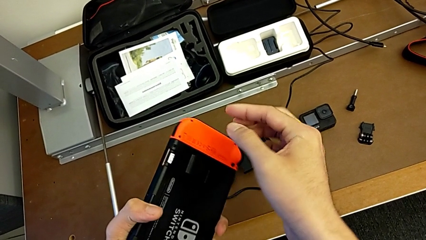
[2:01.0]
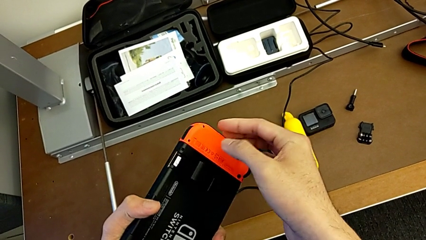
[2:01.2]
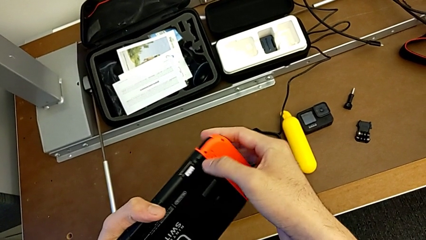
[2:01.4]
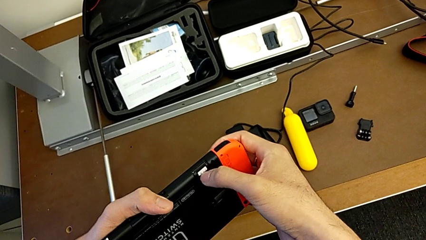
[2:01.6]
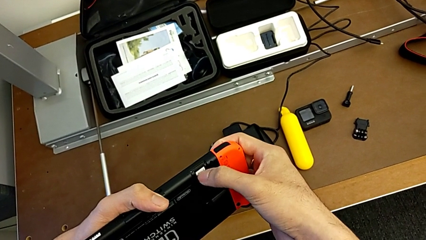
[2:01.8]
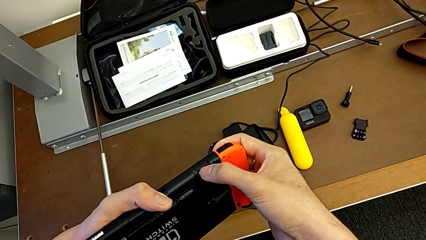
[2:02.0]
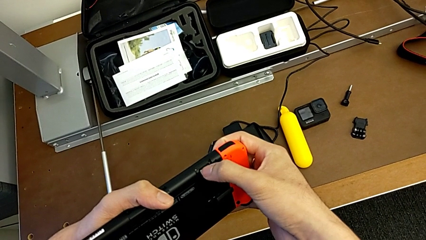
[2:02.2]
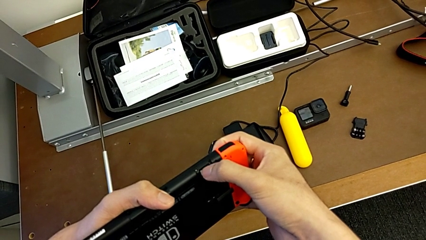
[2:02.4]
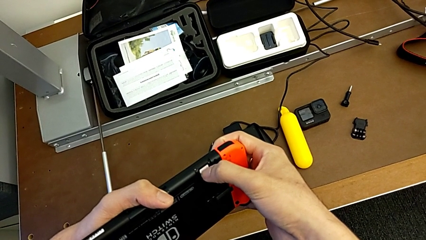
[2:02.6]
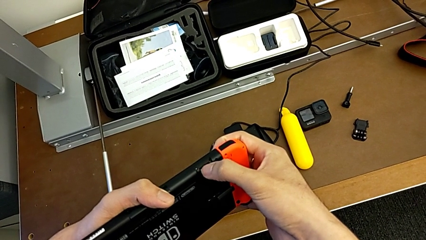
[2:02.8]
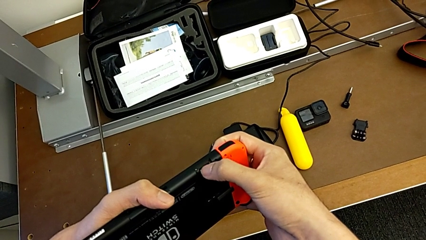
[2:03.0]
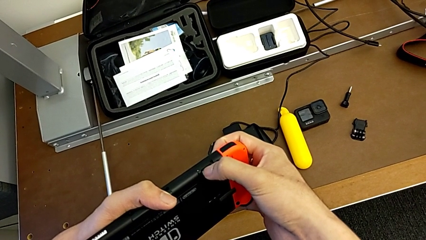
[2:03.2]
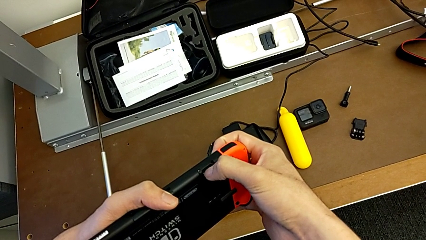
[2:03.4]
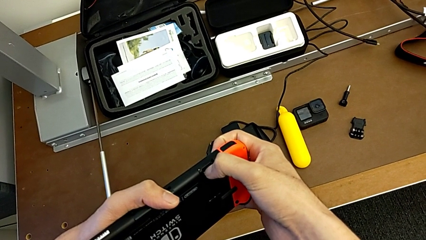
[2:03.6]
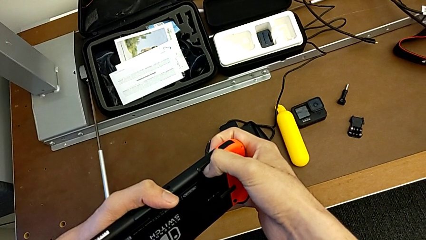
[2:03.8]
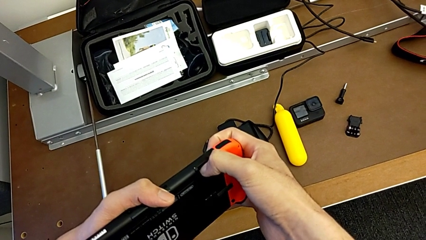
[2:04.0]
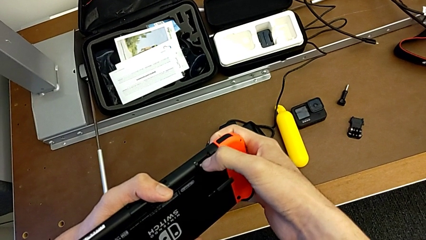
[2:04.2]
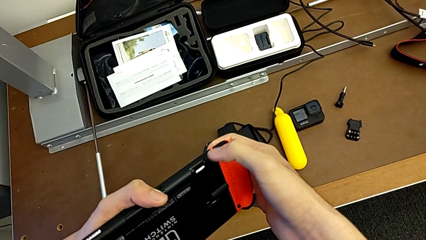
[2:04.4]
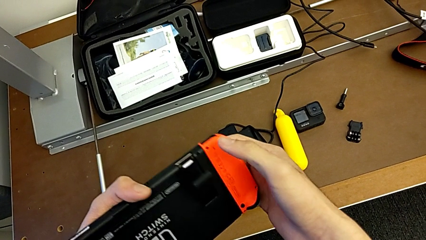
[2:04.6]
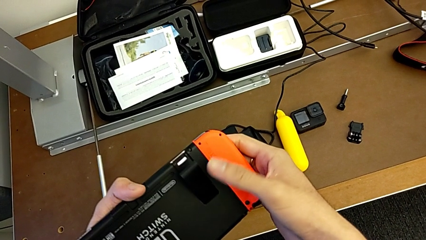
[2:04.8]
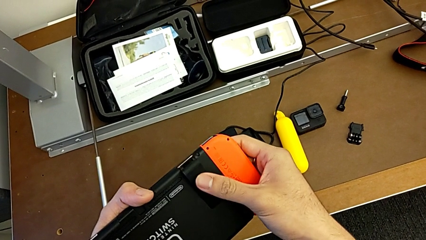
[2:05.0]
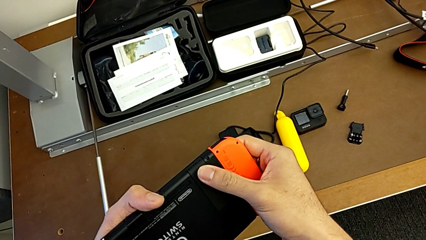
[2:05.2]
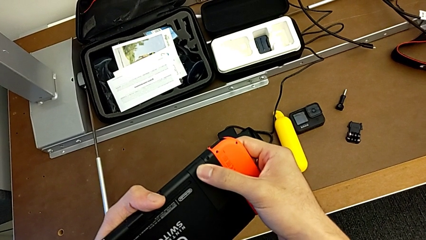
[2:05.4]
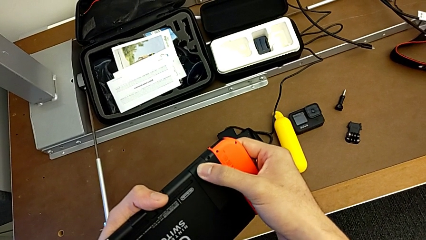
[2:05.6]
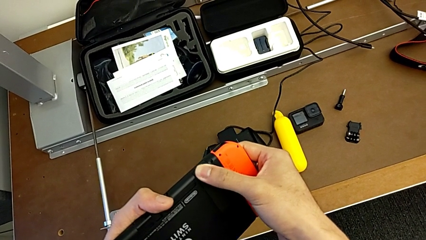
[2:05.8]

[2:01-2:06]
The camera wearer is changing the SD card in the Nintendo Switch. They press the SD card and close the kickstand.

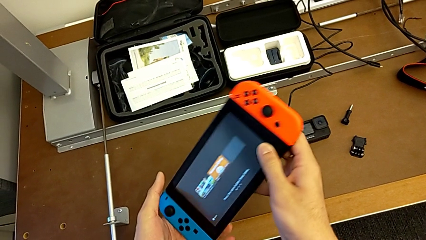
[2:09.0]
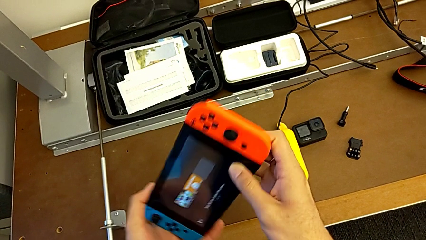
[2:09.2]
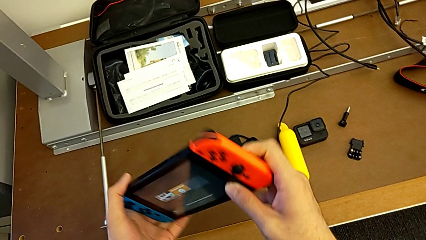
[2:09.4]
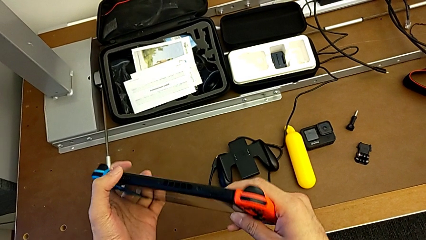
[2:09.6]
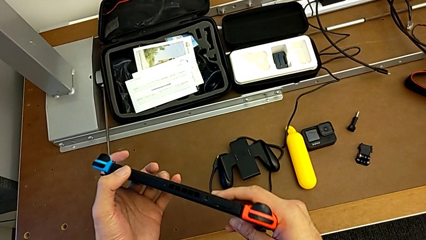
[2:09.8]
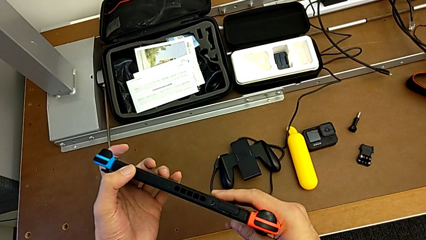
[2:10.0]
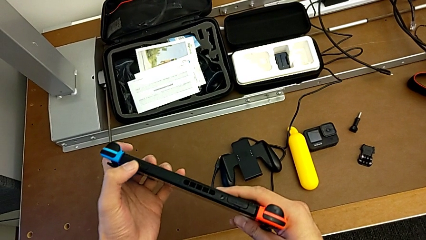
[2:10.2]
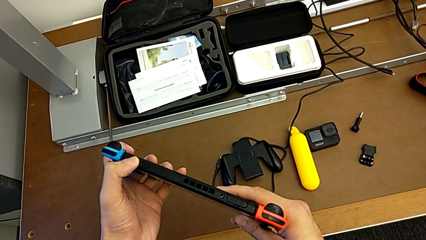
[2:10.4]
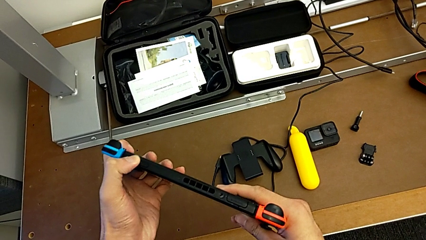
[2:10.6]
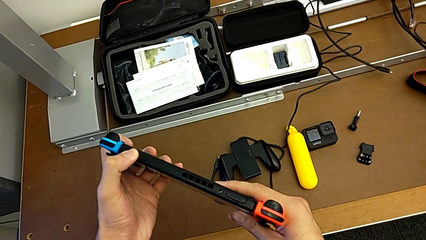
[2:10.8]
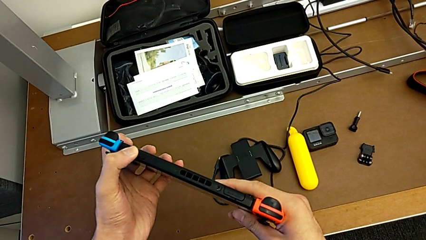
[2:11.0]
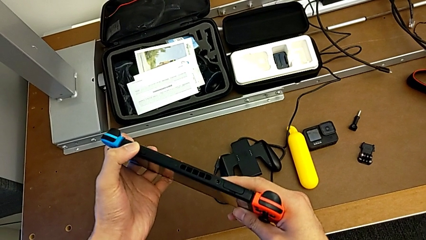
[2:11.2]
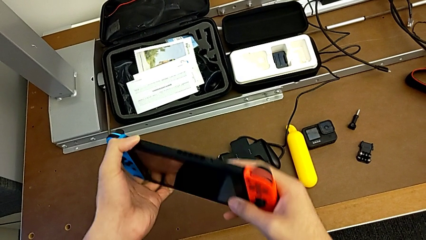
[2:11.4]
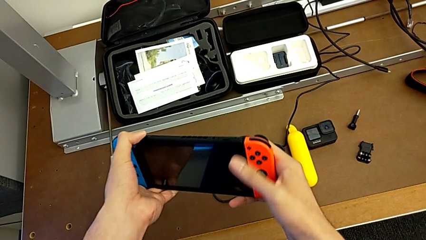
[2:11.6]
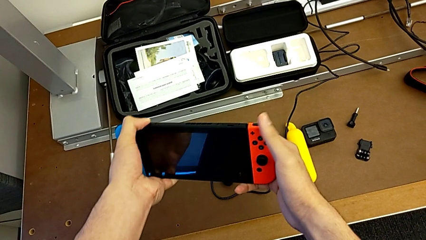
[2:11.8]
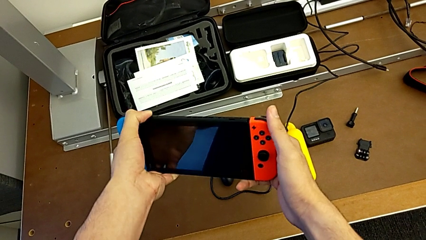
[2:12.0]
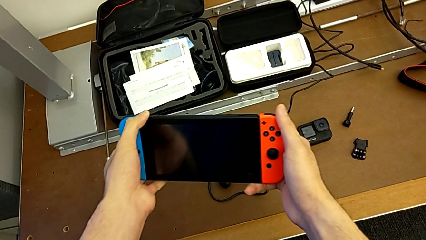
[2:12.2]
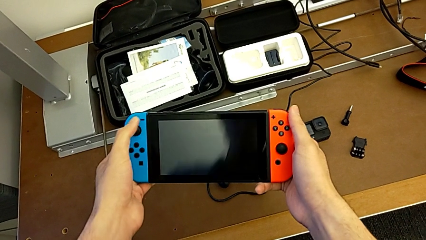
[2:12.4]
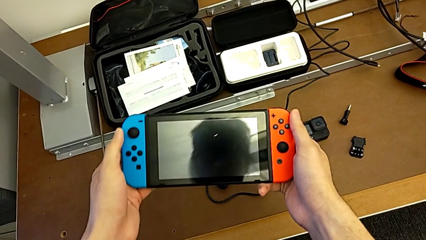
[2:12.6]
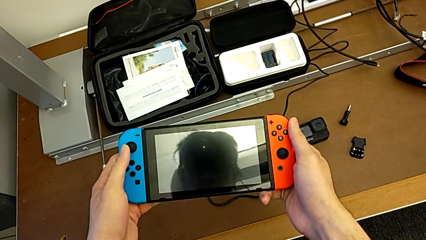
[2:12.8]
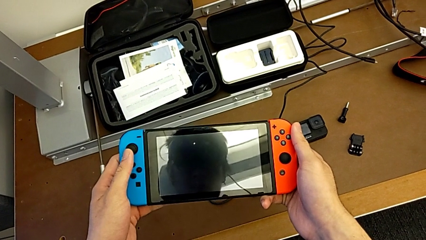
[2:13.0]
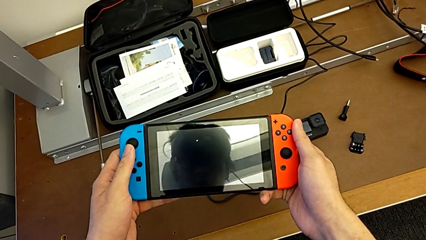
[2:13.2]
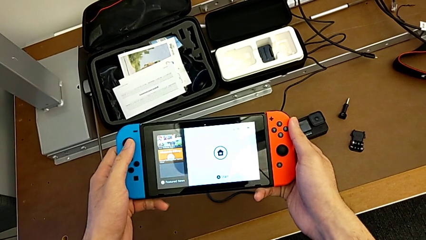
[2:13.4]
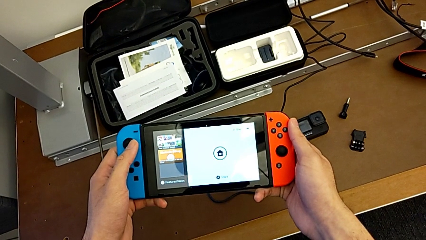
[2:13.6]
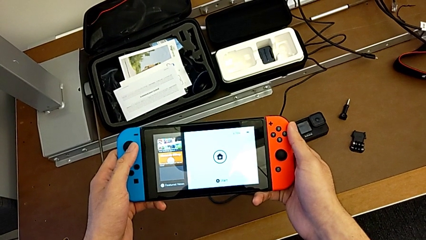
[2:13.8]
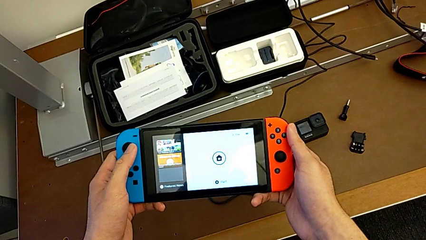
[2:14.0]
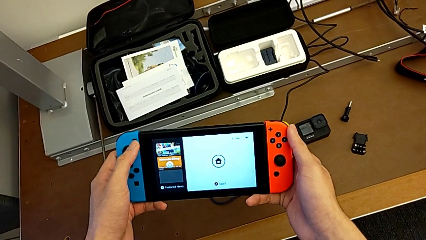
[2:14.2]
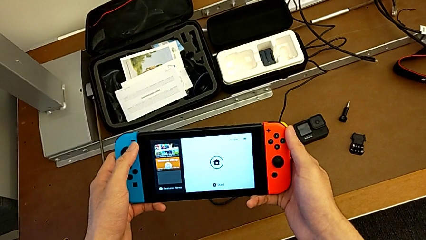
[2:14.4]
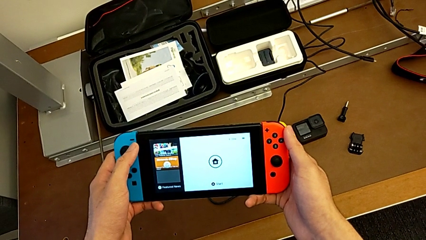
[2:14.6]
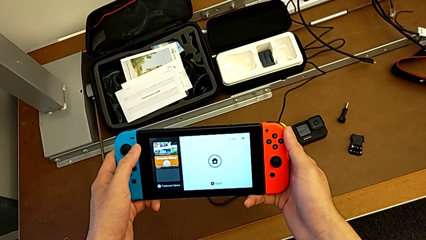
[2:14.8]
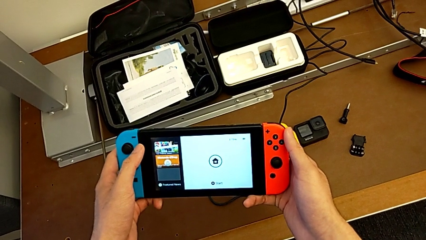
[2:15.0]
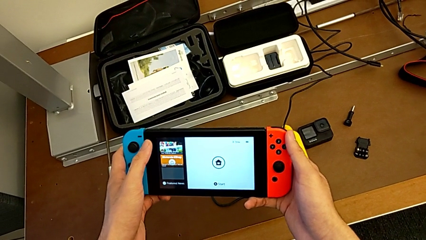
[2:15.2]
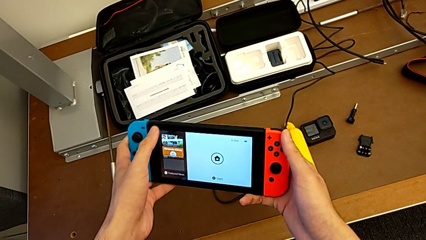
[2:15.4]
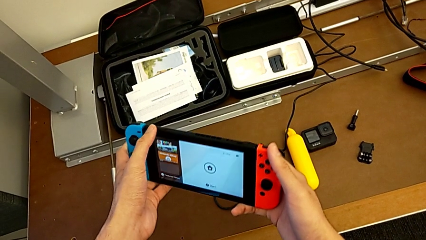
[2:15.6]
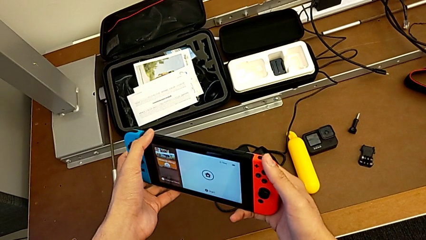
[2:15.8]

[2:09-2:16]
The camera wearer turns on their Nintendo Switch. They press the button.

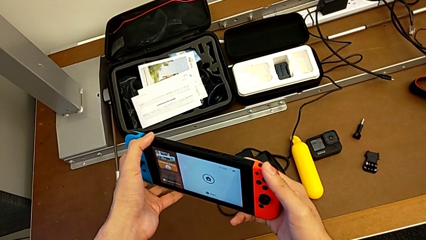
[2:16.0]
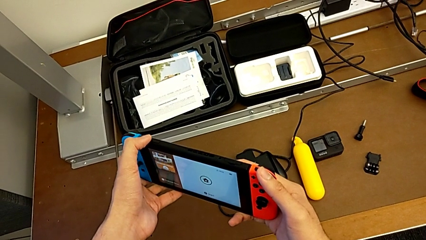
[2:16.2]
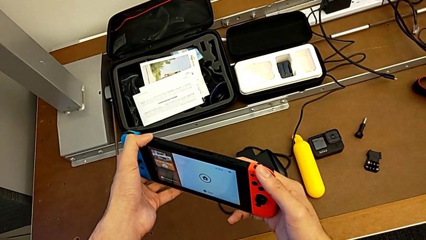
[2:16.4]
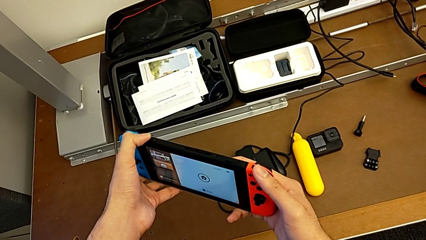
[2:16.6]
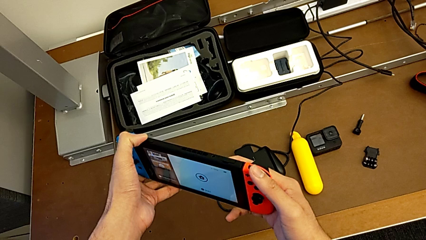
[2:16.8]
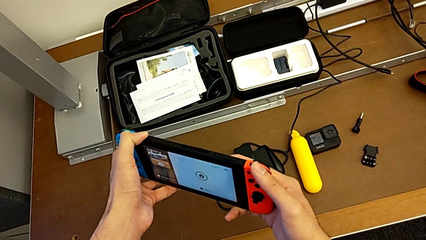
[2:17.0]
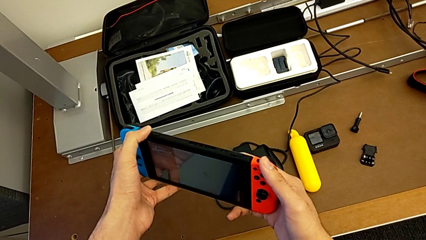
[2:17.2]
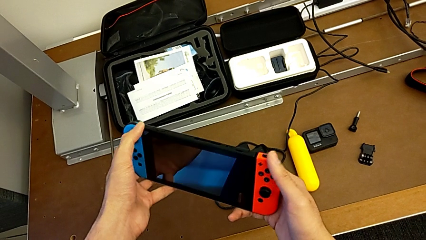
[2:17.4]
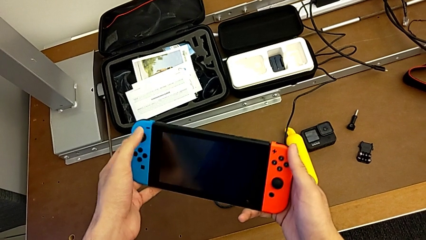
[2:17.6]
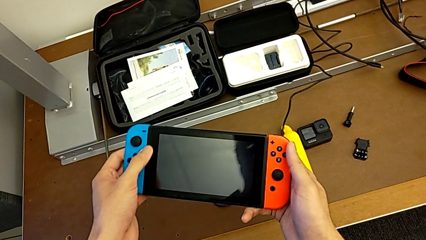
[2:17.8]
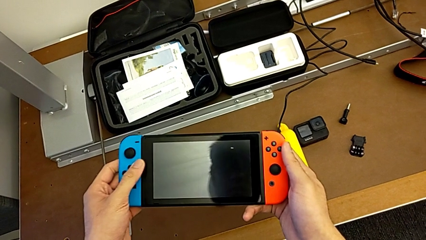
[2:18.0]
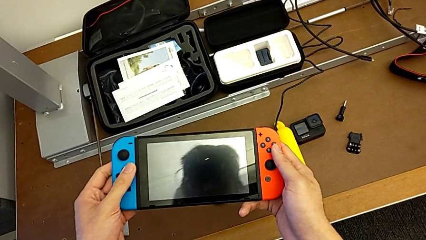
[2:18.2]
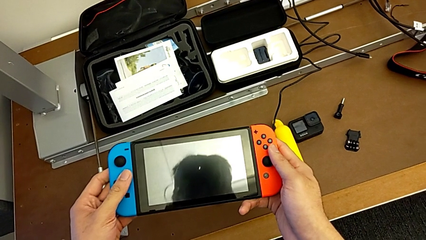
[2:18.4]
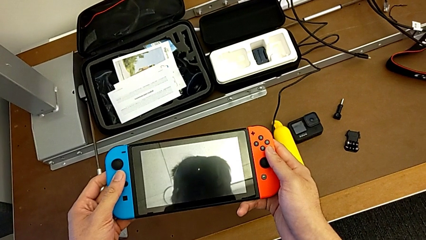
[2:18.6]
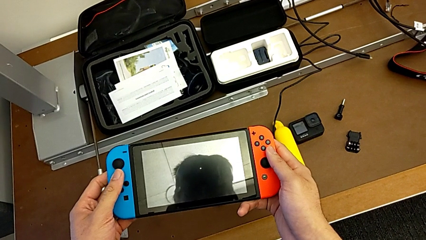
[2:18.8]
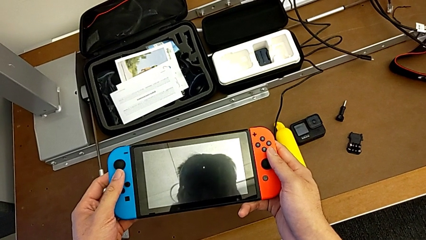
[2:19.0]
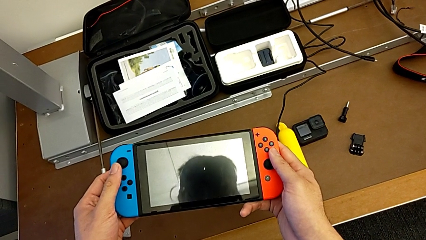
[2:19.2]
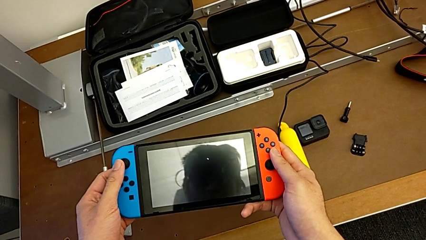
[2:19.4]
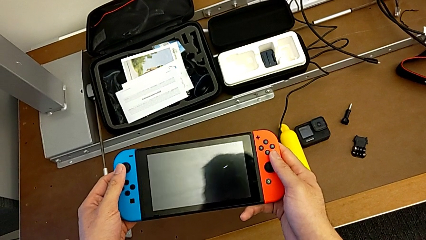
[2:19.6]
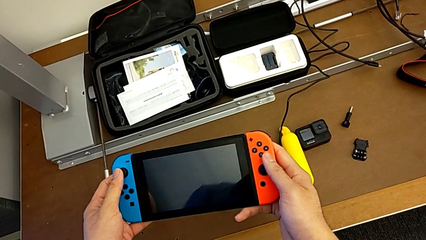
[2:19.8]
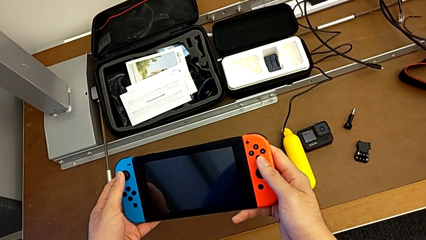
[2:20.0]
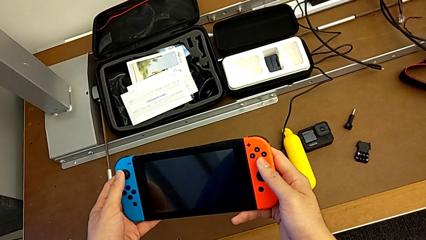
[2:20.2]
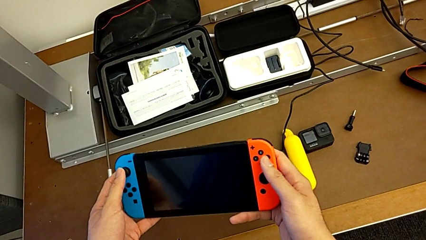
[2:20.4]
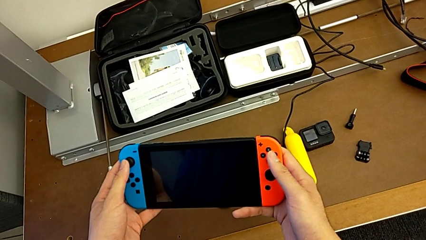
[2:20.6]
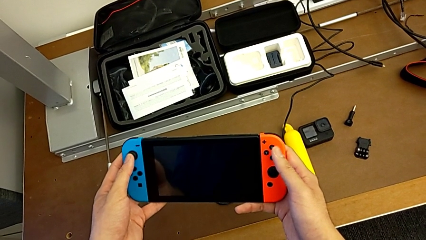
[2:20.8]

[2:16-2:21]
The camera wearer turns off their Nintendo Switch. They press the button.
